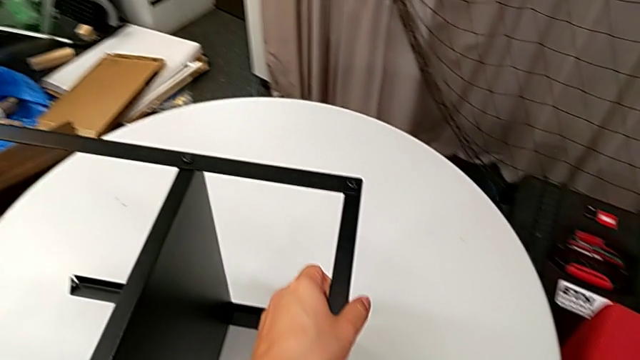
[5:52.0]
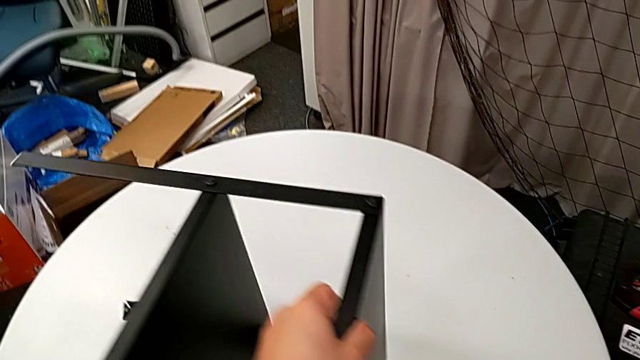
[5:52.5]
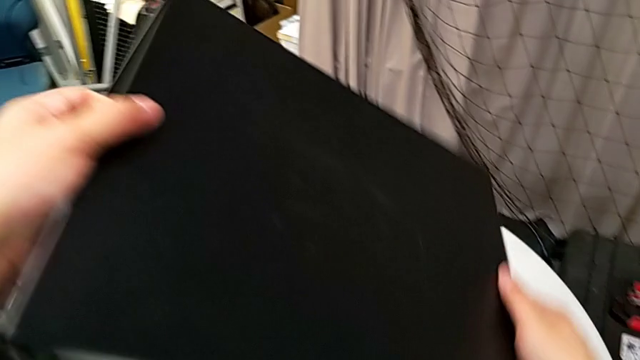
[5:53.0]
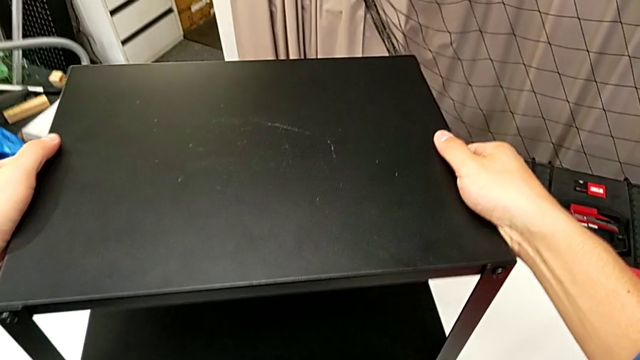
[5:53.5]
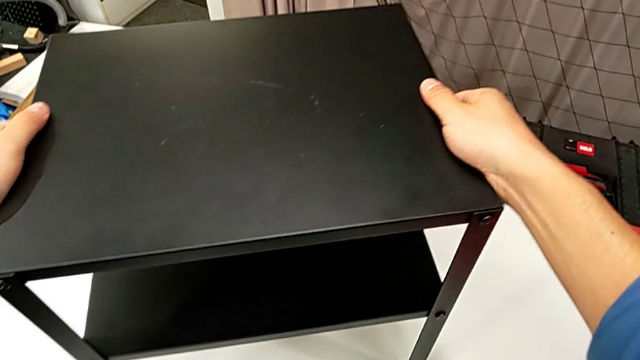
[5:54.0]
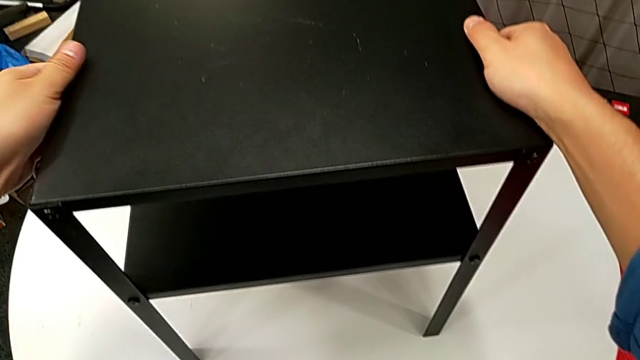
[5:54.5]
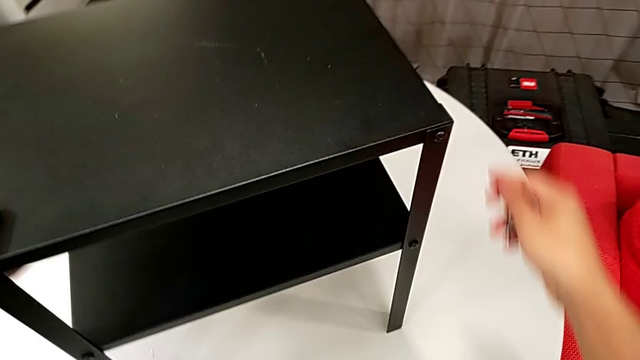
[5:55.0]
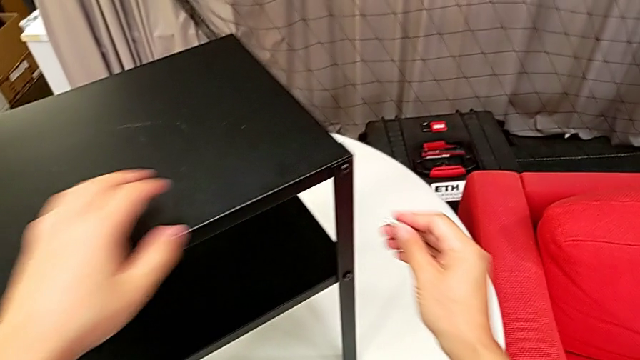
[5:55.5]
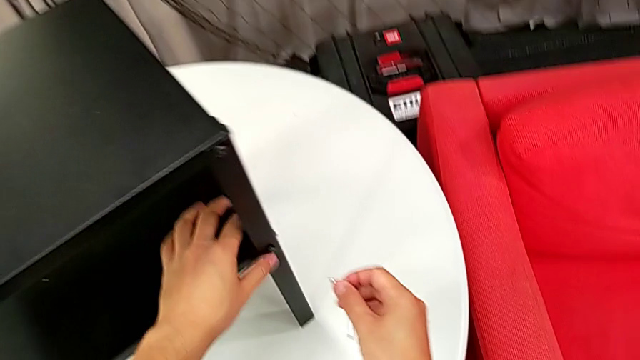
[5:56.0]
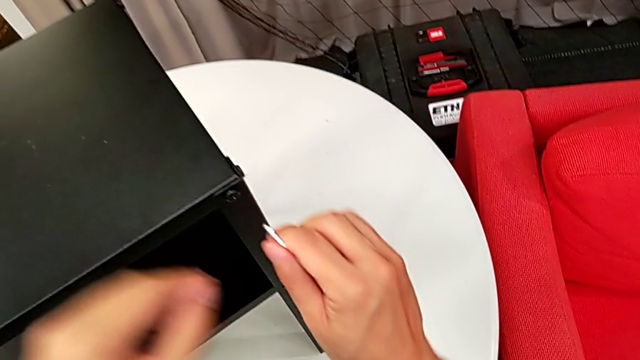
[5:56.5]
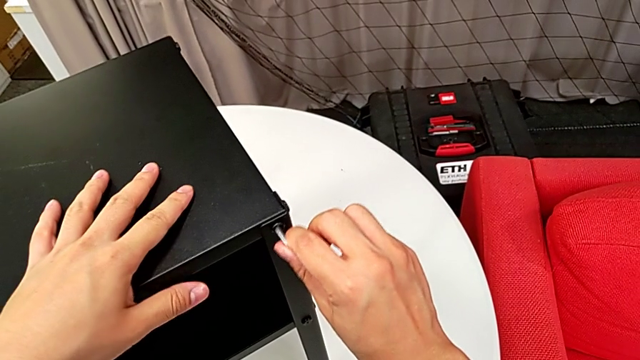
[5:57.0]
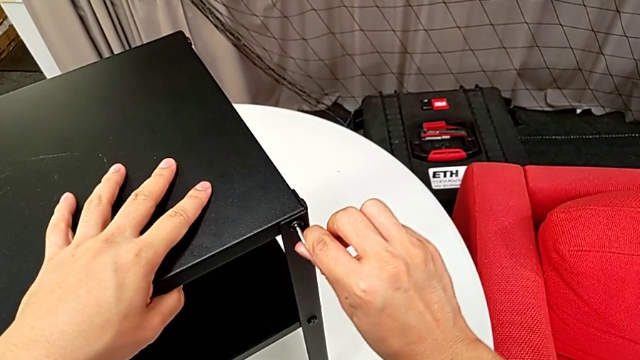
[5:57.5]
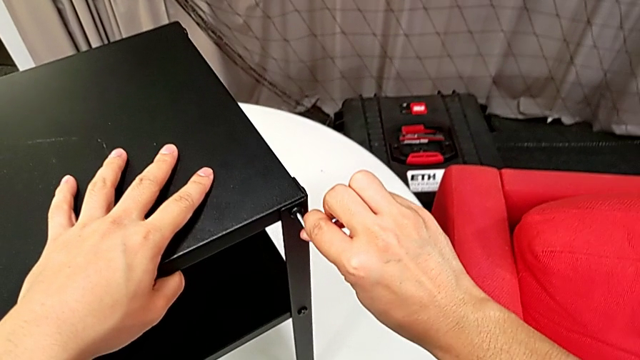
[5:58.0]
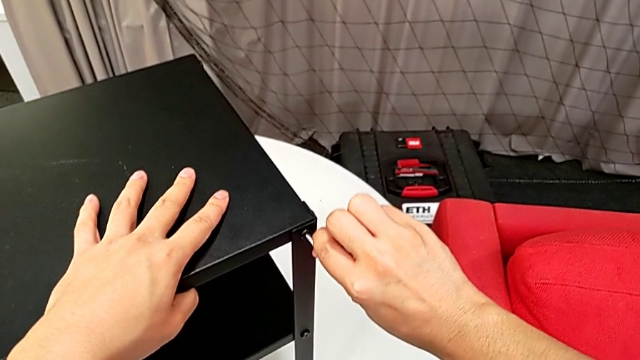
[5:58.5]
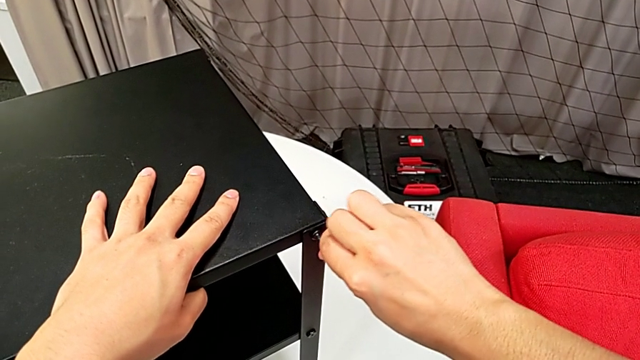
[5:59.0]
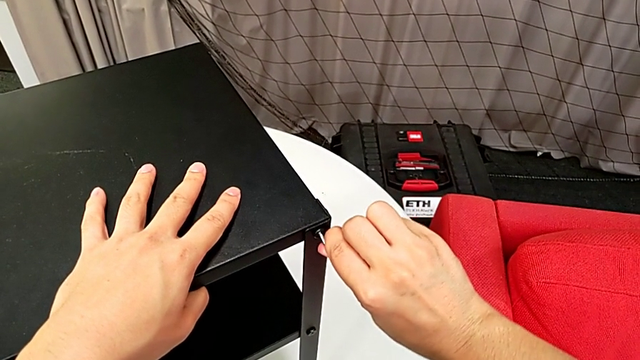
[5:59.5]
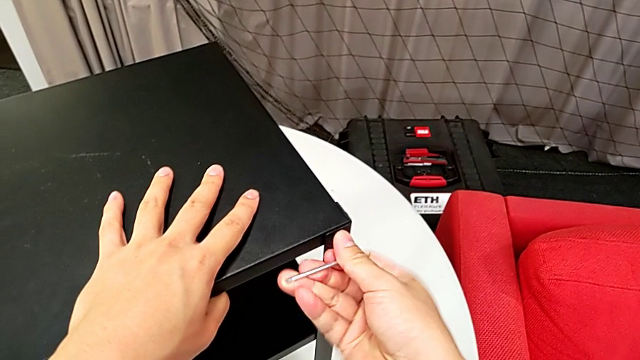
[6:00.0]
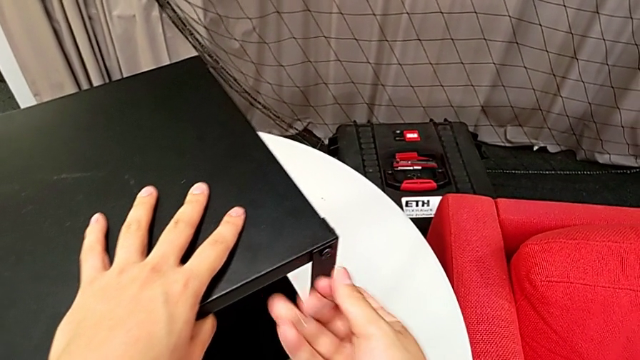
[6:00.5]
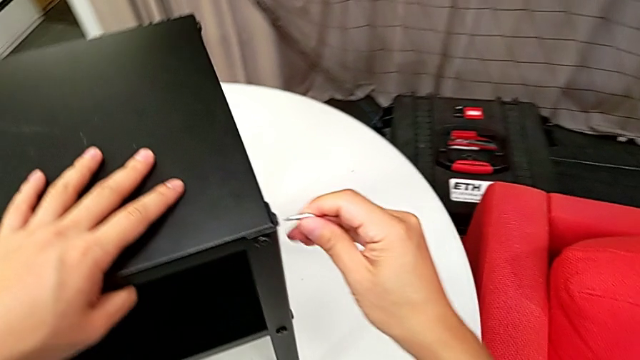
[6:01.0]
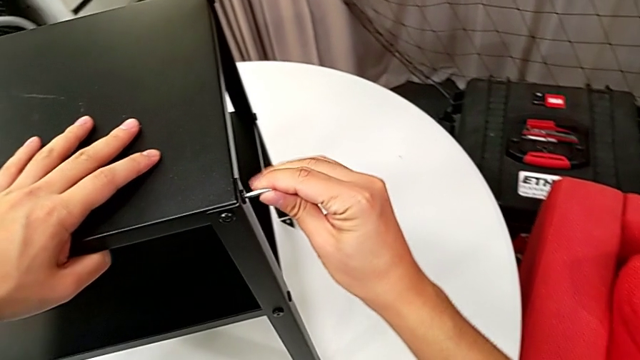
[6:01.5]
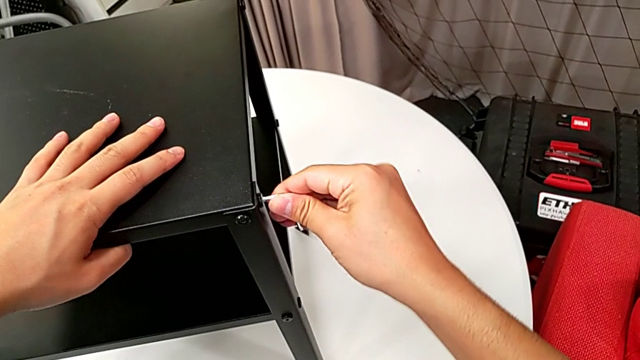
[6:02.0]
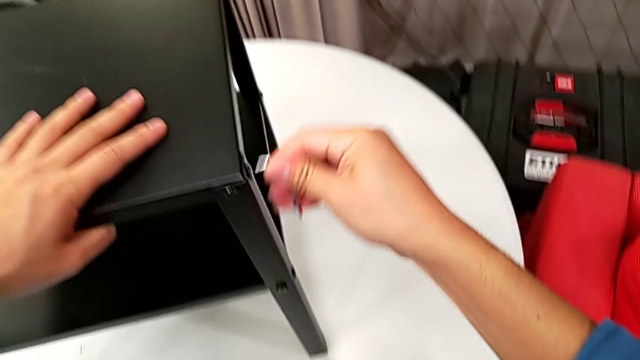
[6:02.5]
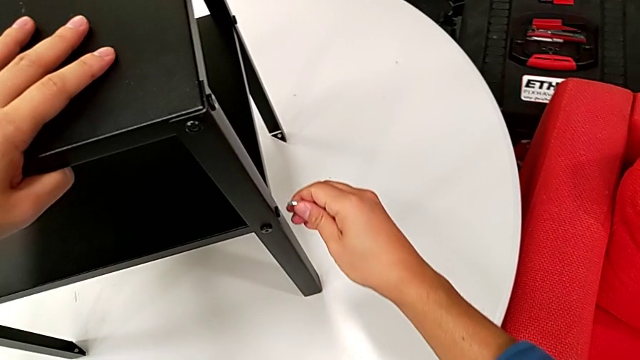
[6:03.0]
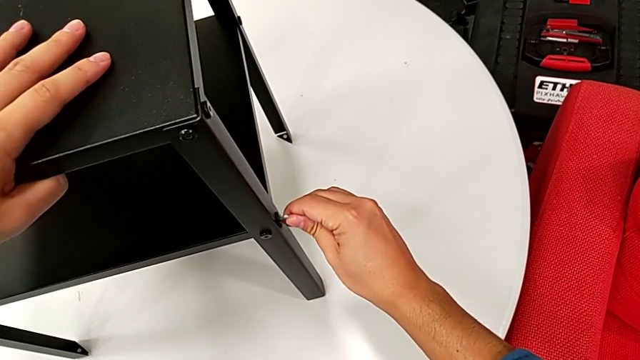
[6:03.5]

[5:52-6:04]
The camera wearer is tightening all the screws. They rotate the nightstand, place it, grab the Allen wrench, insert it, rotate it, withdraw it, insert it, rotate it, withdraw it and insert it.

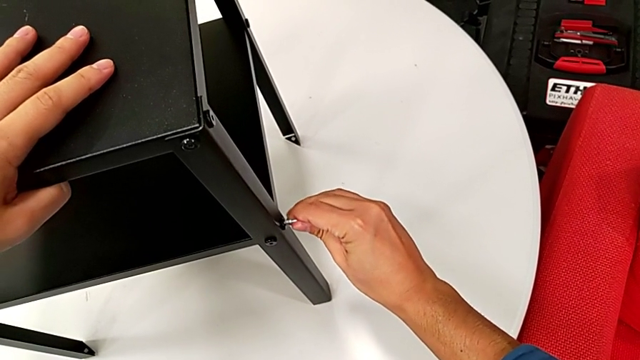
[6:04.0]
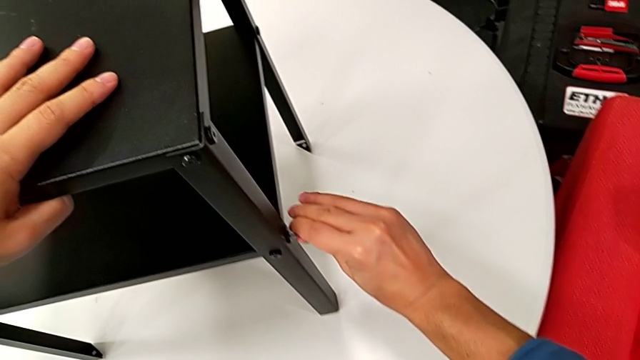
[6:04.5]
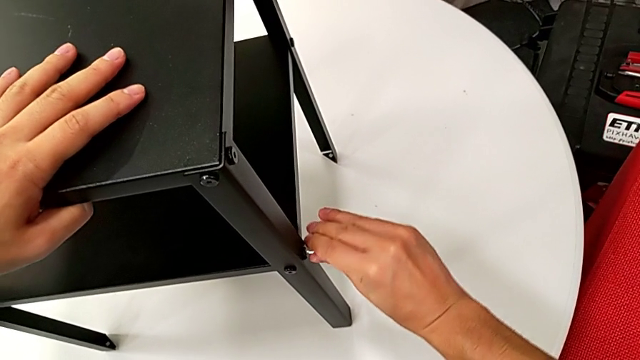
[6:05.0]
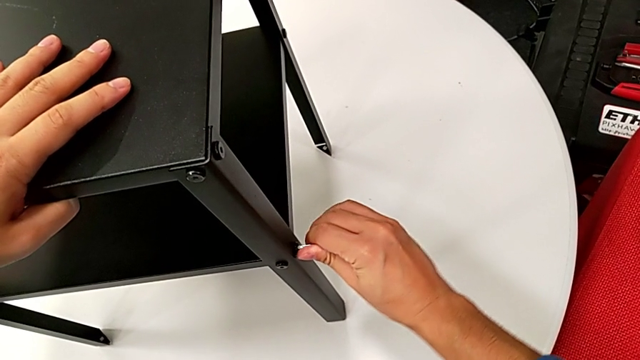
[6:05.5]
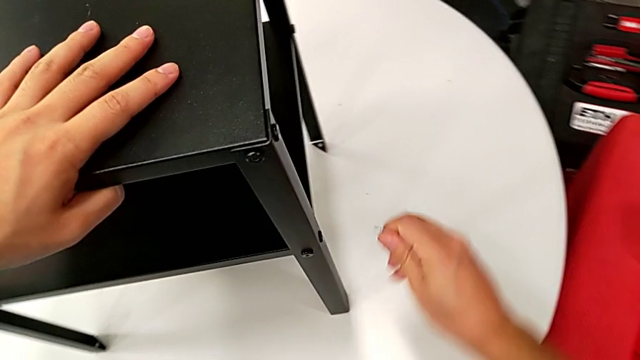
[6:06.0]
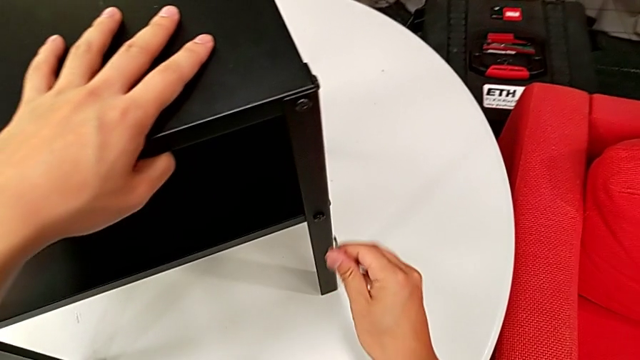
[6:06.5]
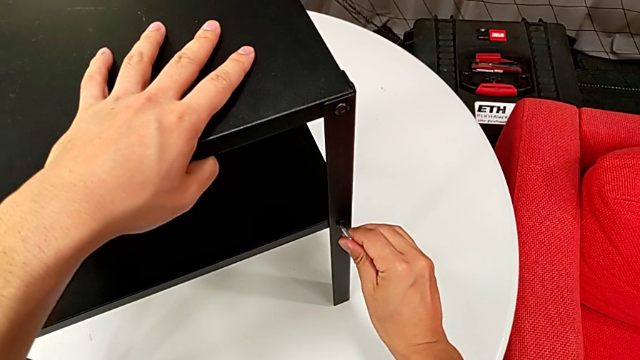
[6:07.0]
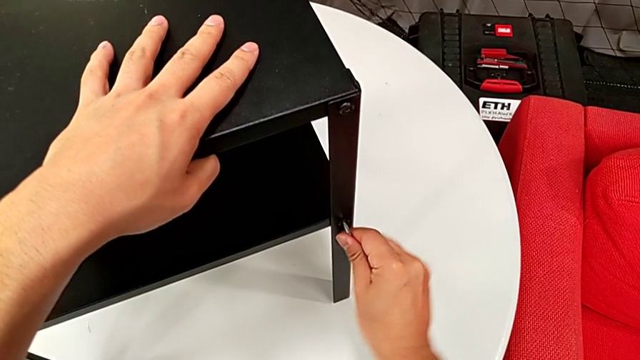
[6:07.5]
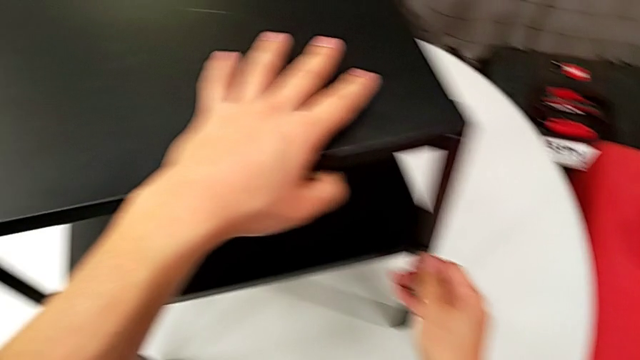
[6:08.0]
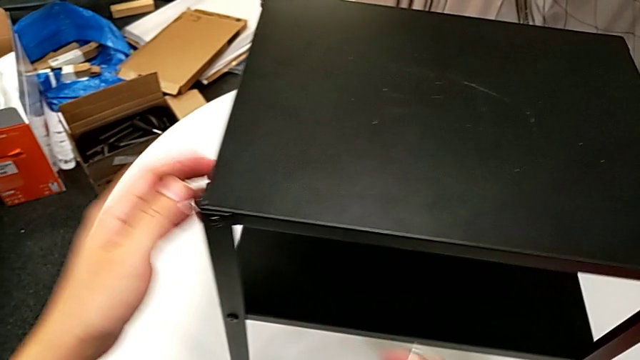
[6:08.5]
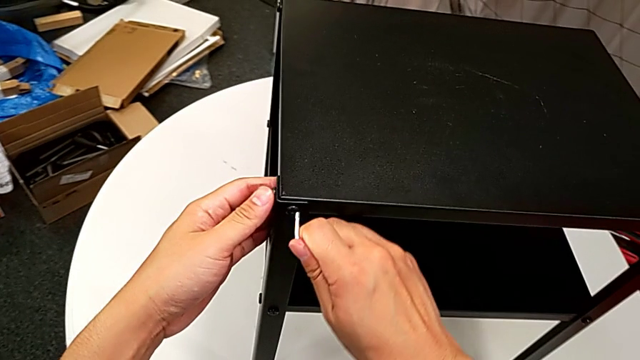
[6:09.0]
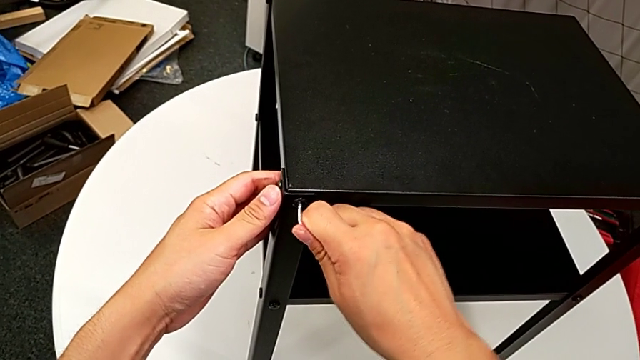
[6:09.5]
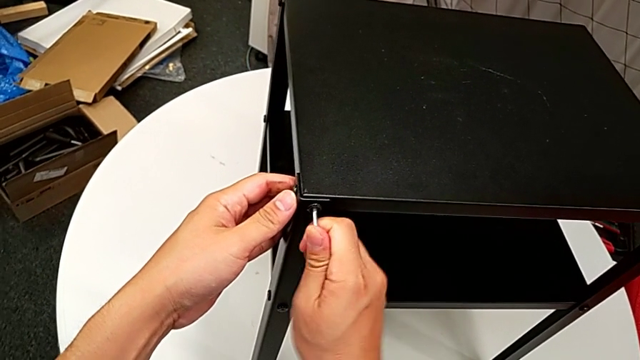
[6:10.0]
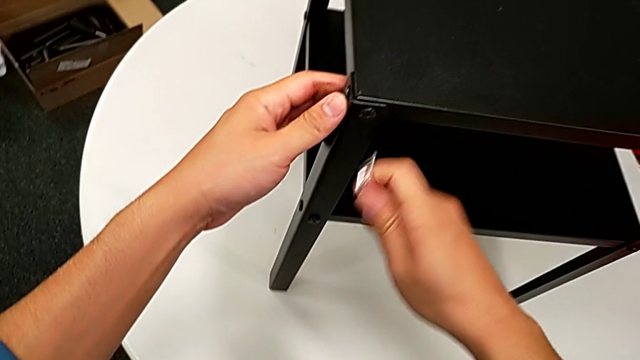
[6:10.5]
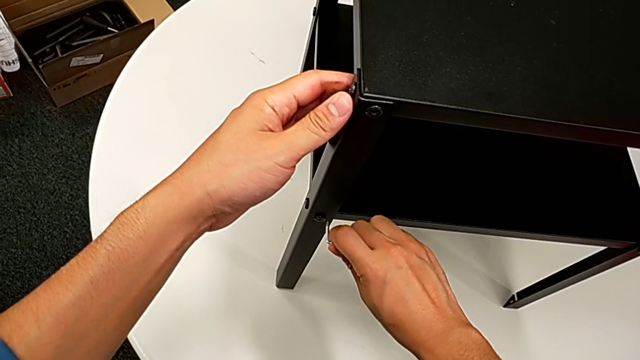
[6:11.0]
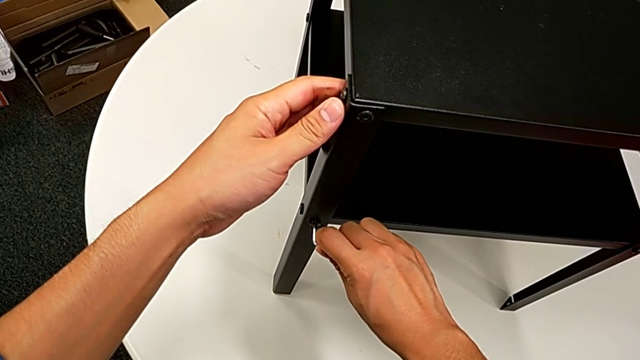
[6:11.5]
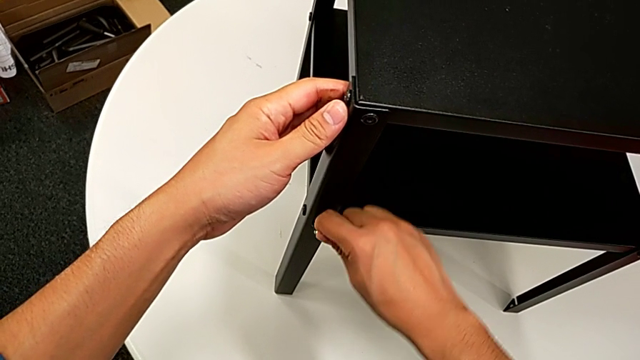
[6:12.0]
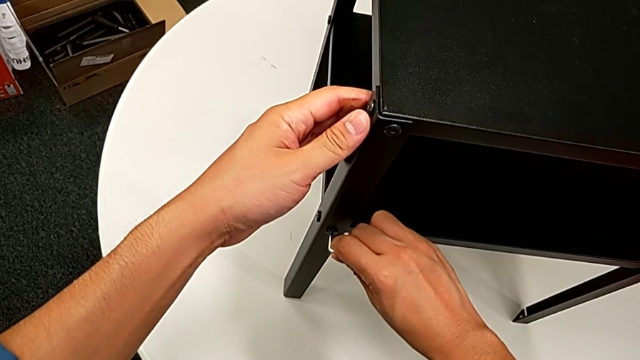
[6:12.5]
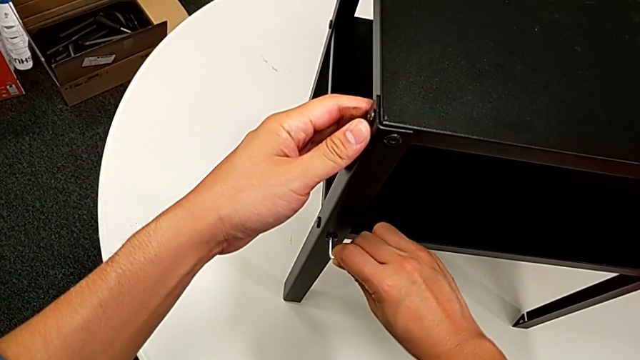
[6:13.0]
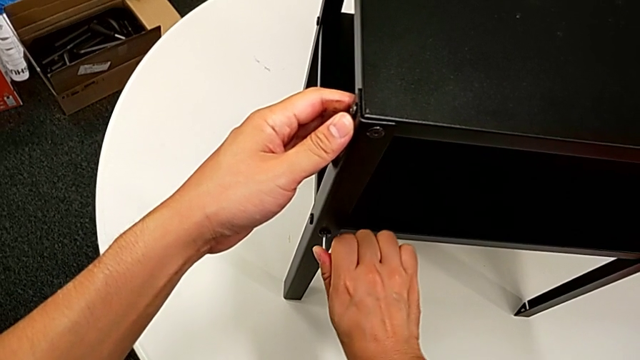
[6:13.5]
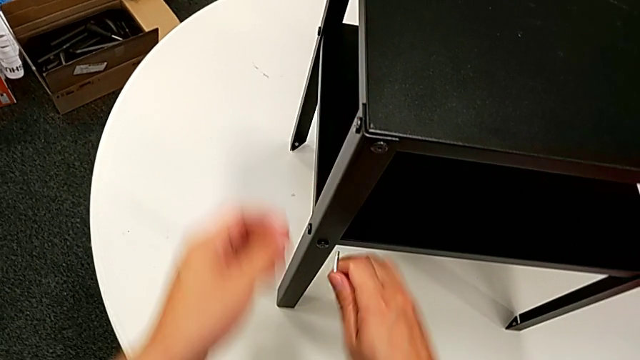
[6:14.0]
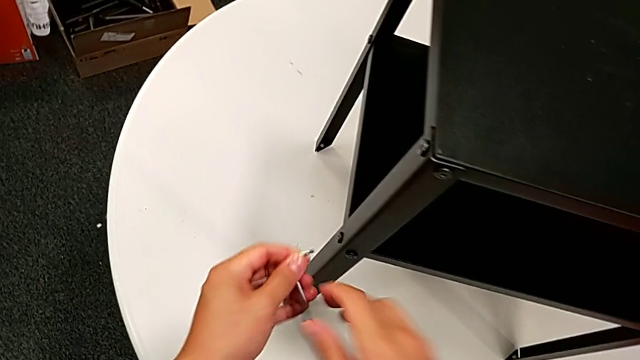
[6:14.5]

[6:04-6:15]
The camera wearer is tightening all the screws. They rotate the Allen wrench, withdraw it, insert it, rotate it, withdraw it, insert it, rotate it, withdraw it, insert it, rotate it and withdraw it.
